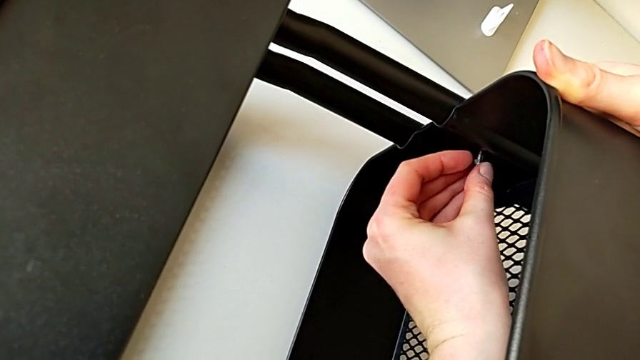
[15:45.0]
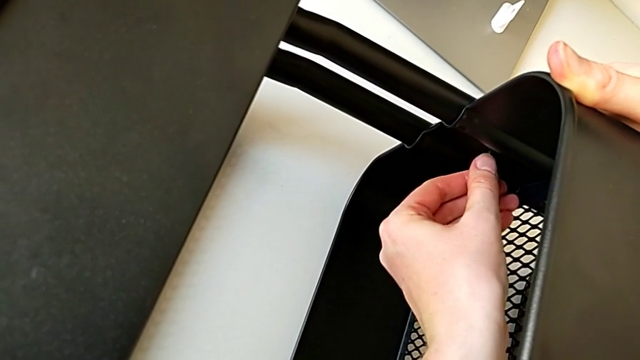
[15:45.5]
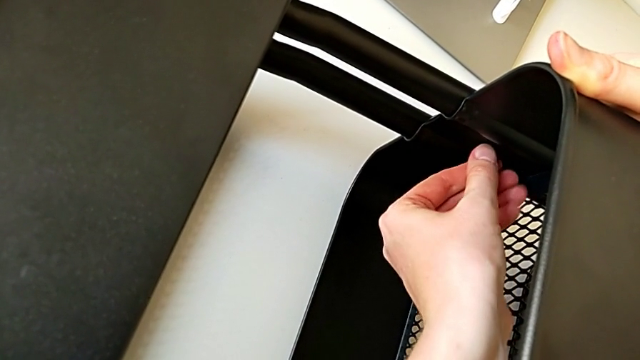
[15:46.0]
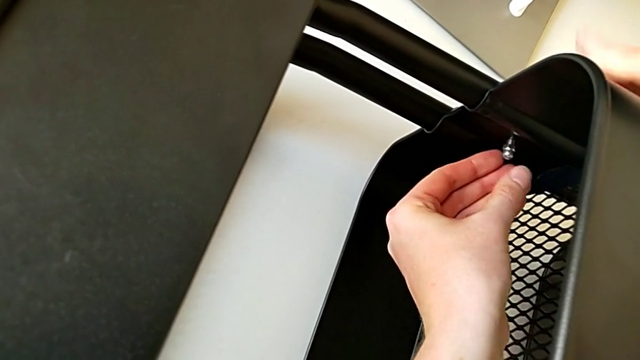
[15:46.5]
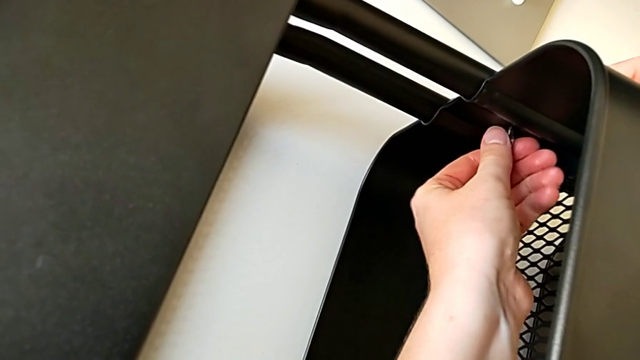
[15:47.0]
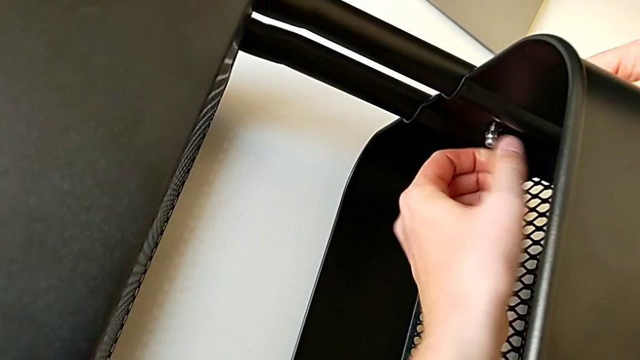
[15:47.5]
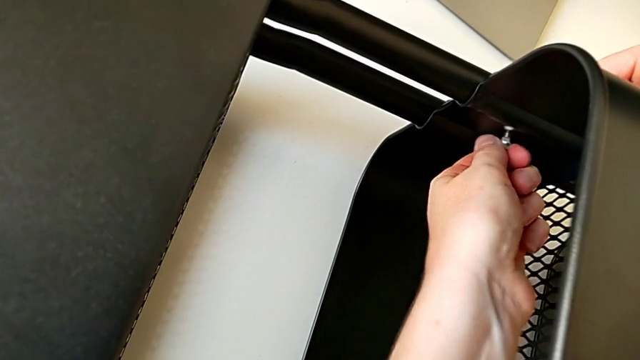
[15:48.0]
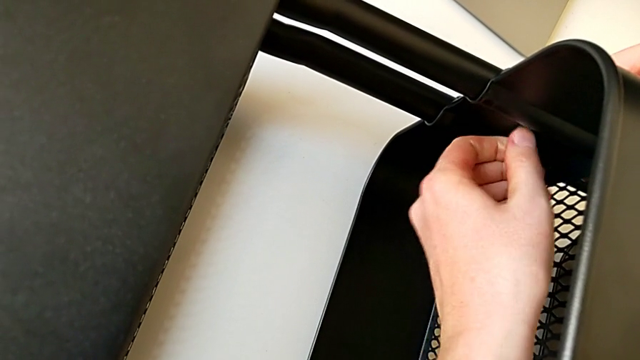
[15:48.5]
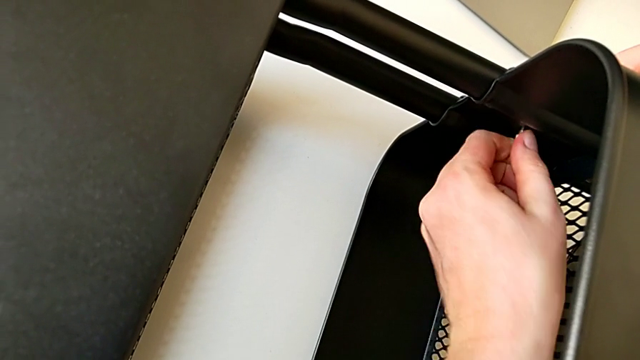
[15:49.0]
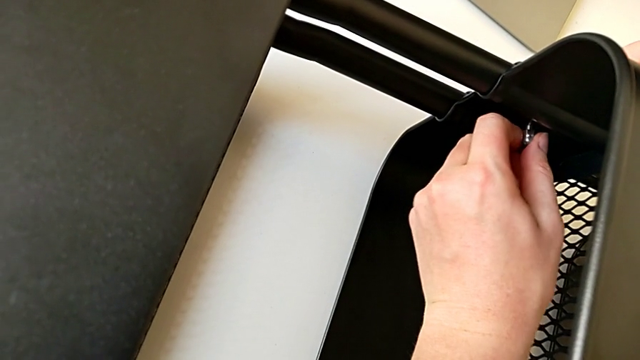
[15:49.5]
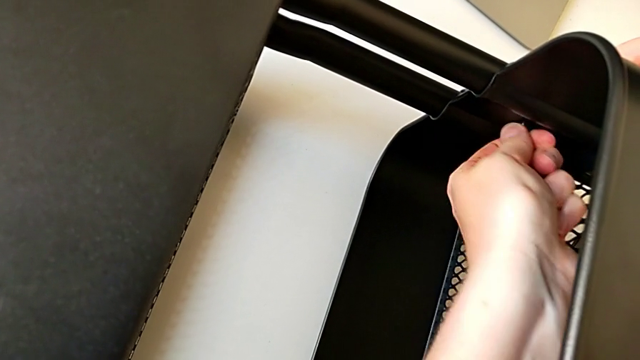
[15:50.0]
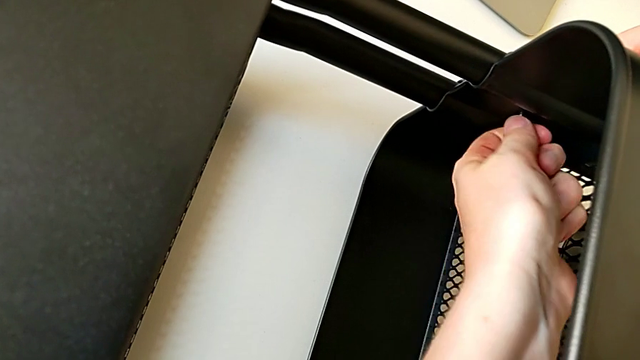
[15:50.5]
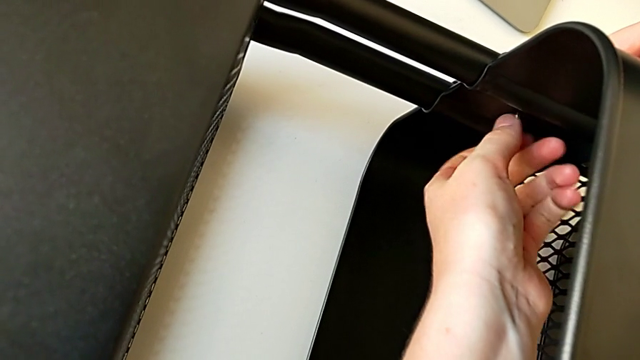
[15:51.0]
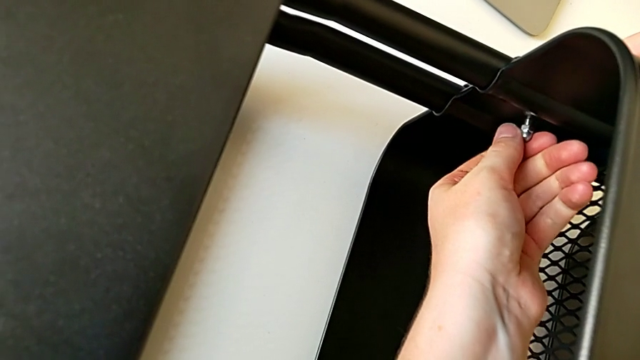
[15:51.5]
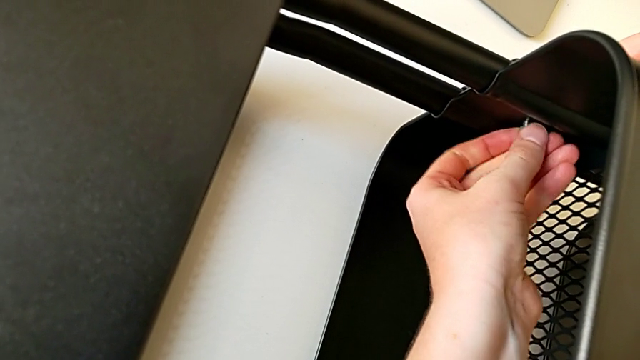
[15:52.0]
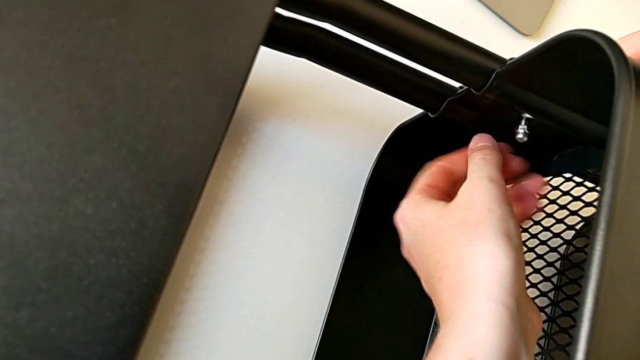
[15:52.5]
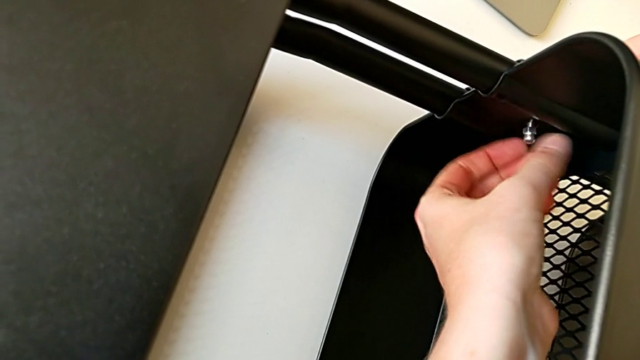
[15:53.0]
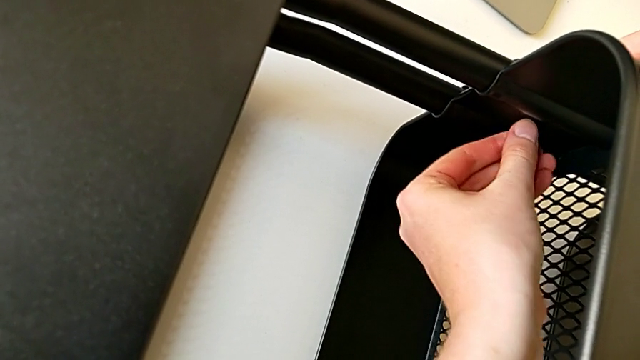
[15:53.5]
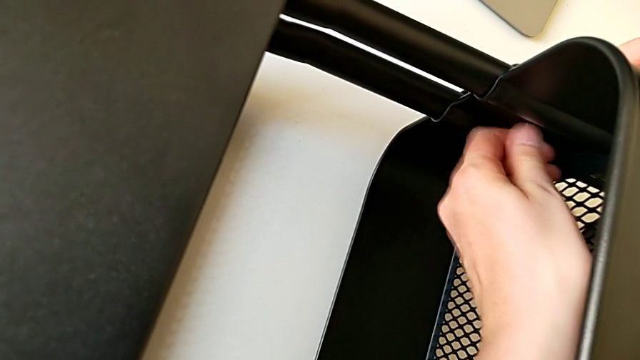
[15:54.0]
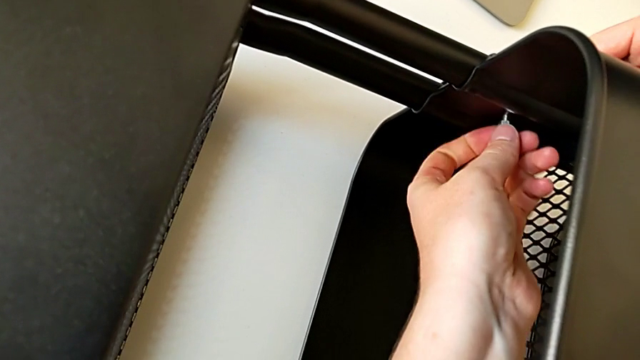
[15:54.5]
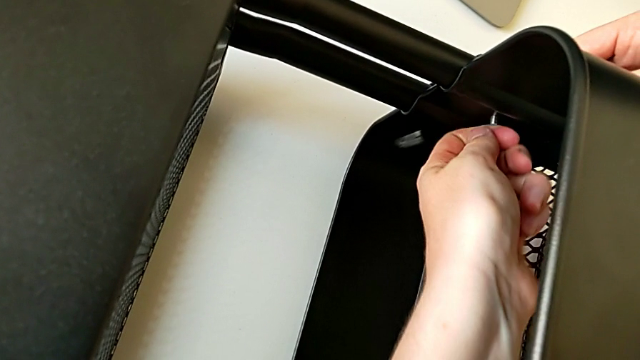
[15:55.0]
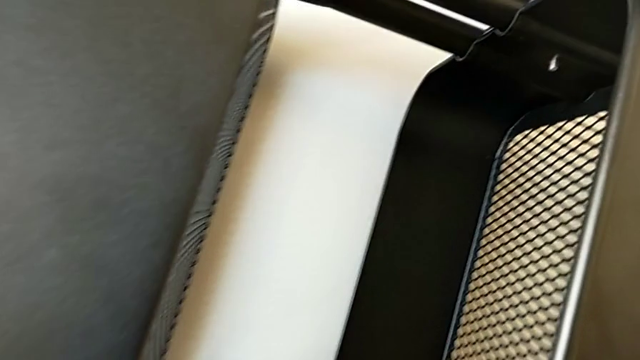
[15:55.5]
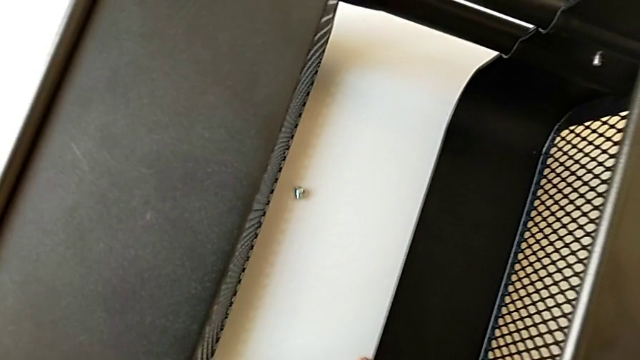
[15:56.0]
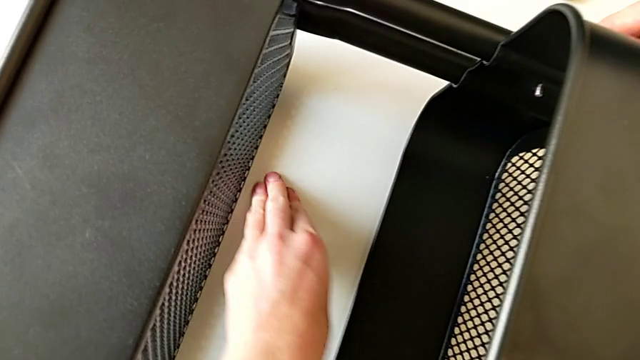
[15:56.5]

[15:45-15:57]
The camera wearer is screwing the third bracket into place. They keep screwing the hexagon cap nut, wrongly drop it and grab it.

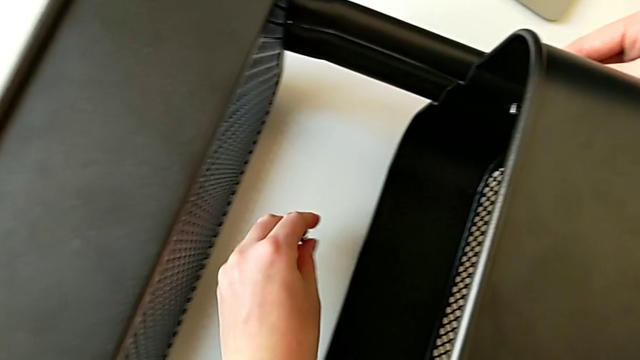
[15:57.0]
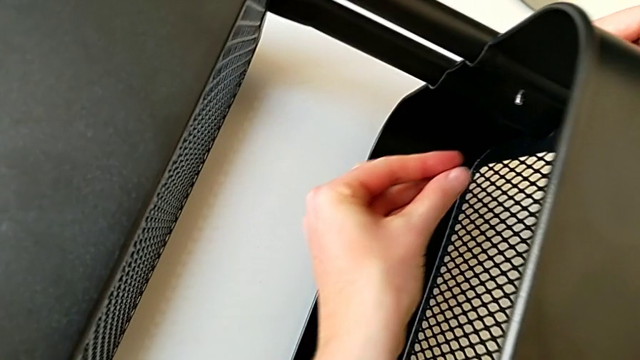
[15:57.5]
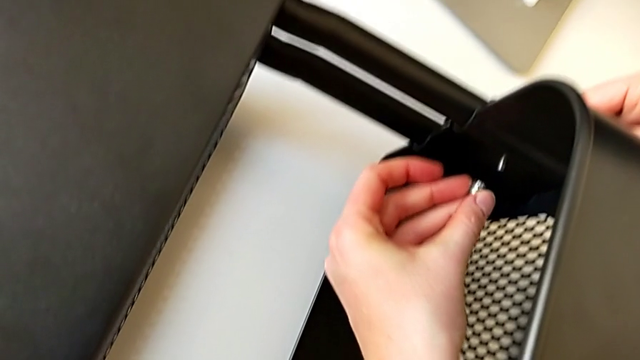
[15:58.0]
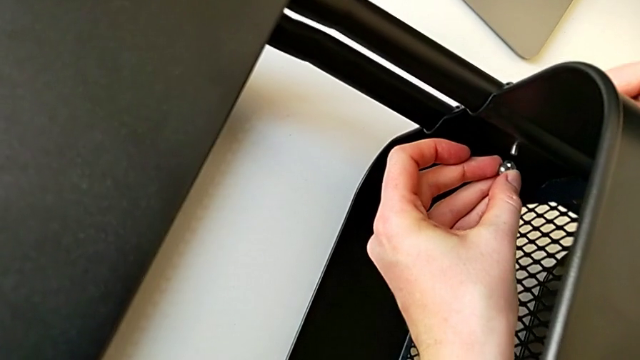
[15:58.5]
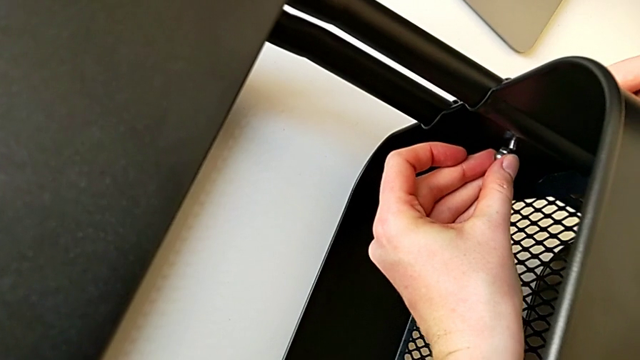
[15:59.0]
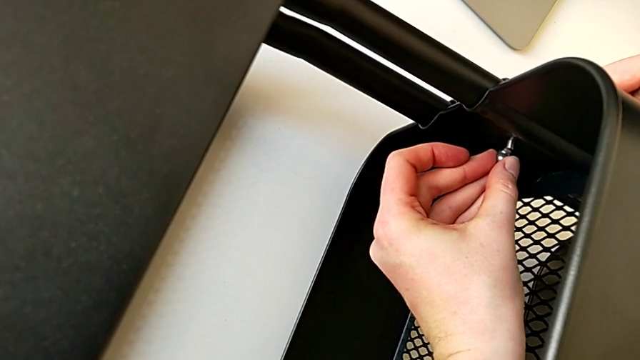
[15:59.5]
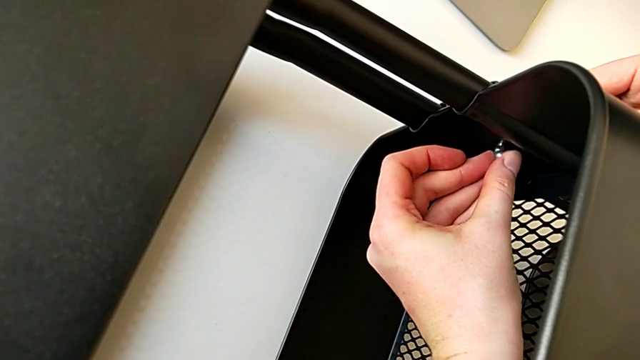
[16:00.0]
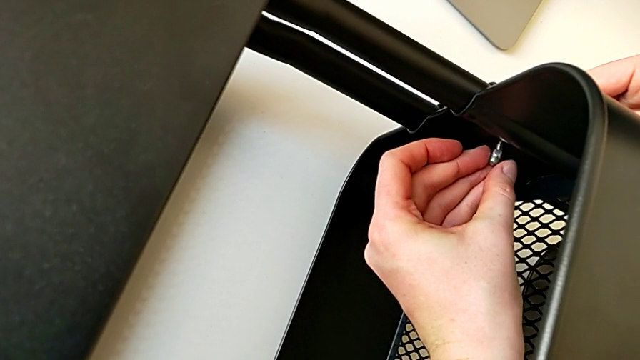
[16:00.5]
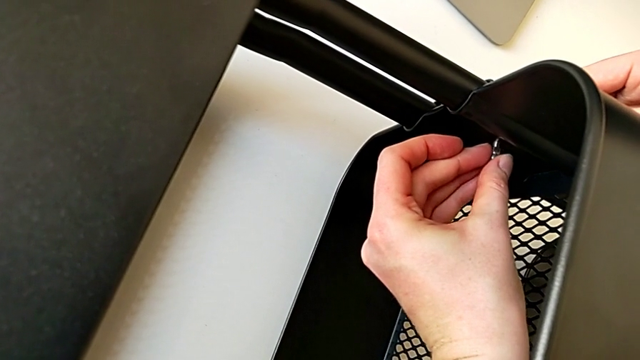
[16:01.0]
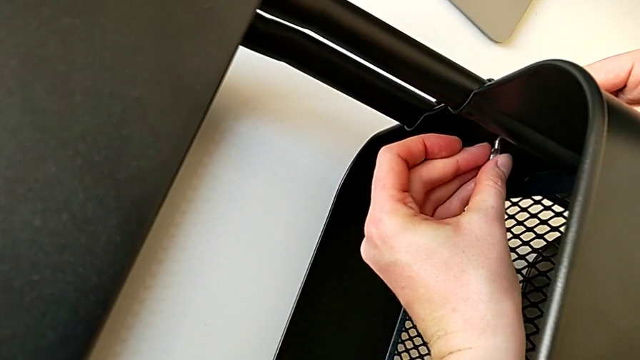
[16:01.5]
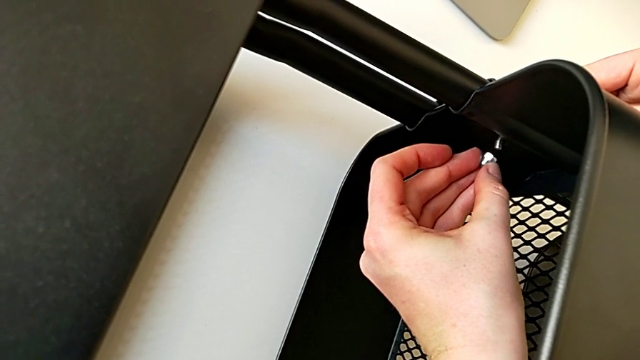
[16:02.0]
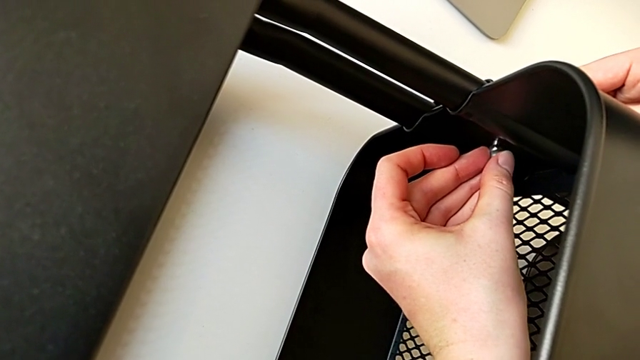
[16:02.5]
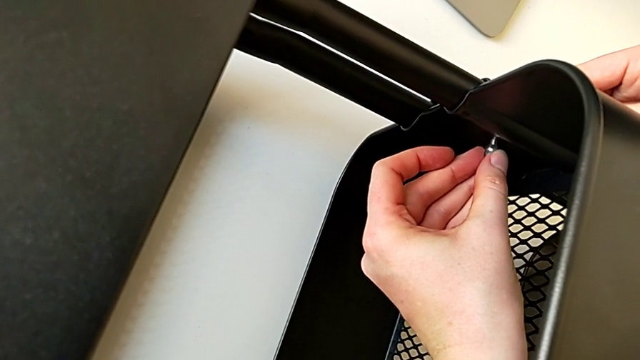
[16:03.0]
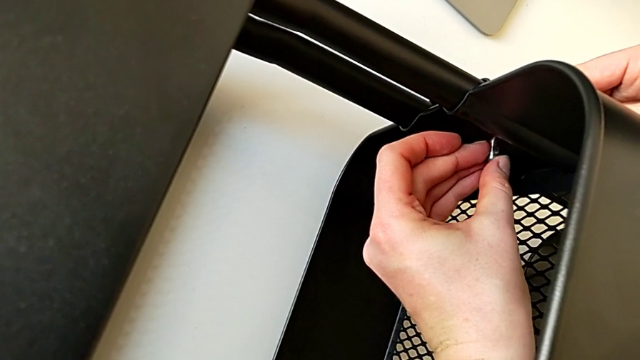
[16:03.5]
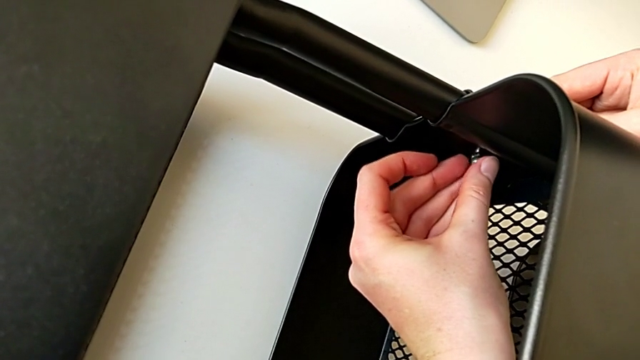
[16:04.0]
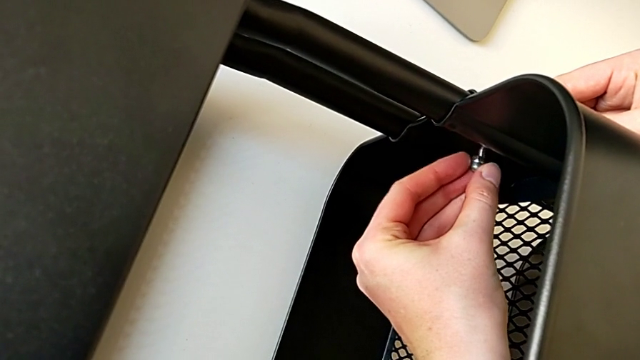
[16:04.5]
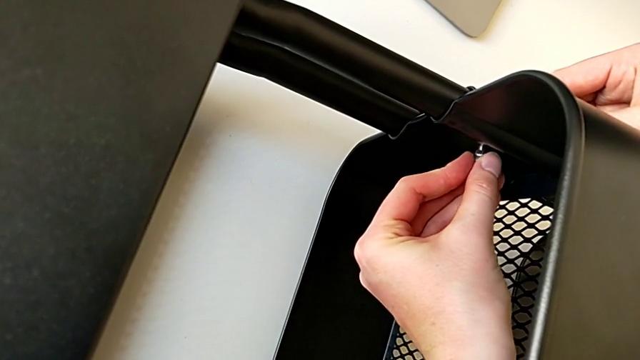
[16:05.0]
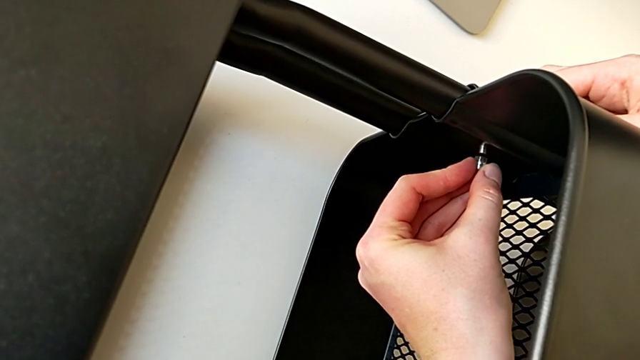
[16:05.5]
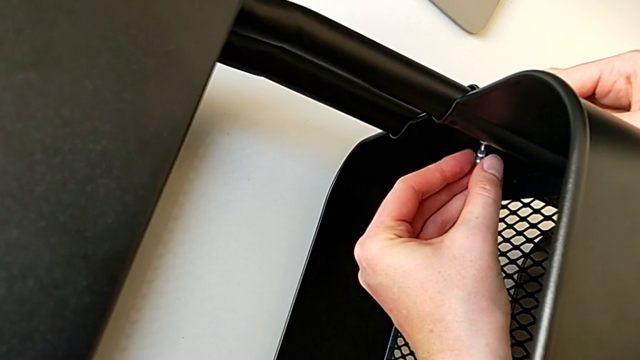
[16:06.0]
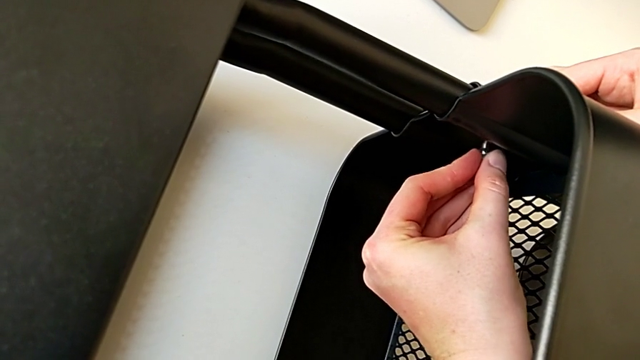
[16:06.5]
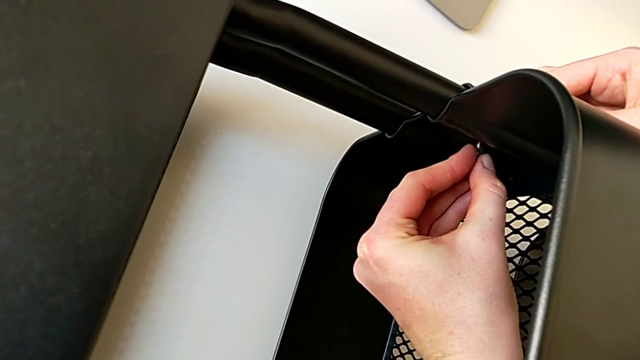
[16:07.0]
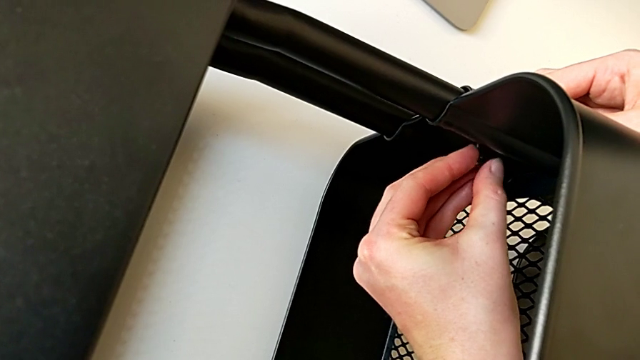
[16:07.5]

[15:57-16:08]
The camera wearer is screwing the third bracket into place. They insert the hexagon cap nut.
